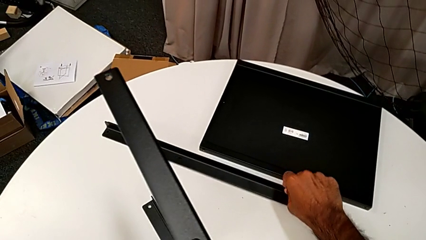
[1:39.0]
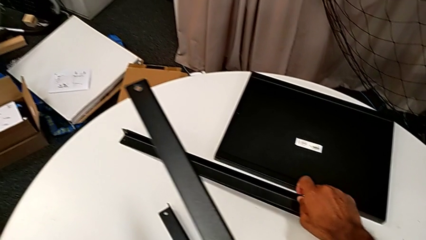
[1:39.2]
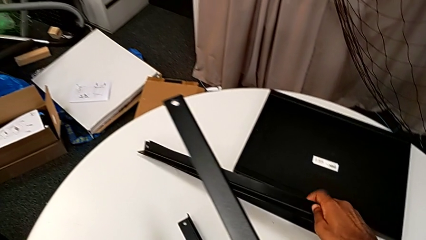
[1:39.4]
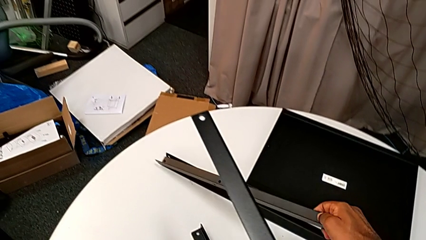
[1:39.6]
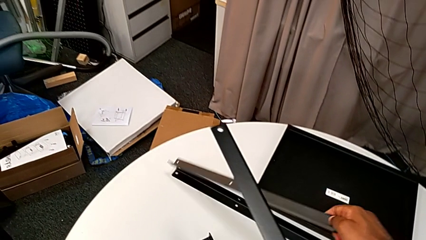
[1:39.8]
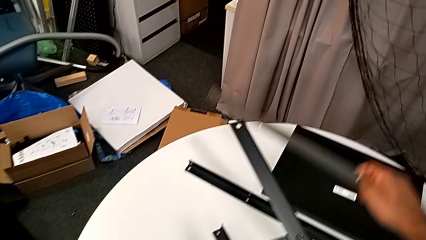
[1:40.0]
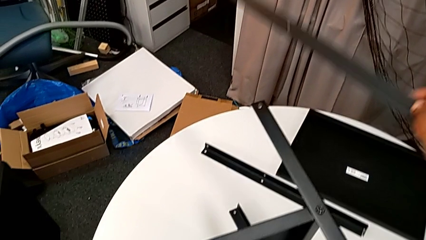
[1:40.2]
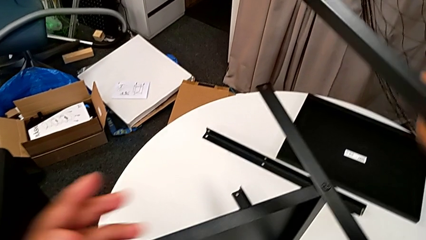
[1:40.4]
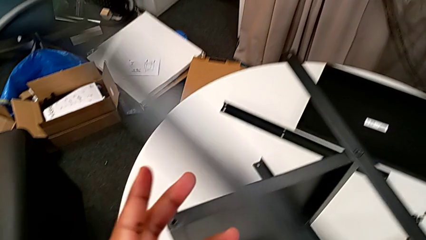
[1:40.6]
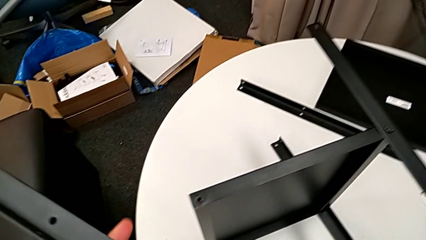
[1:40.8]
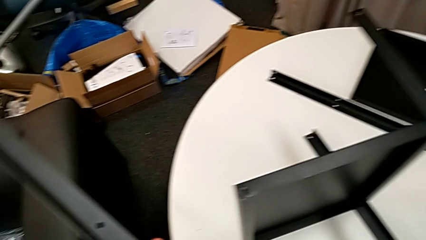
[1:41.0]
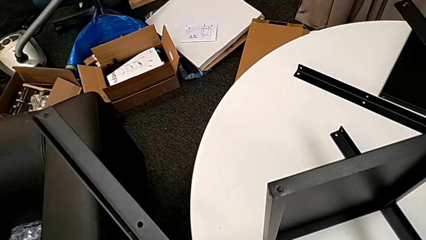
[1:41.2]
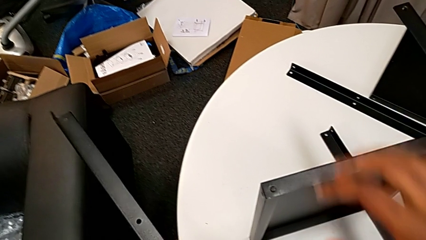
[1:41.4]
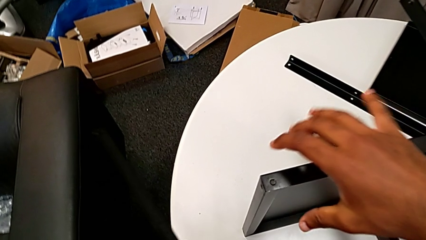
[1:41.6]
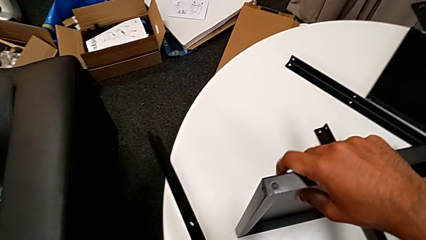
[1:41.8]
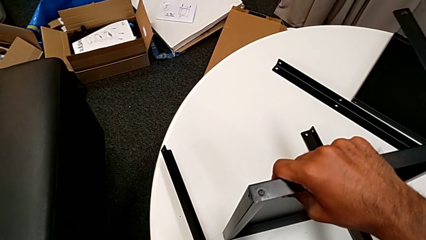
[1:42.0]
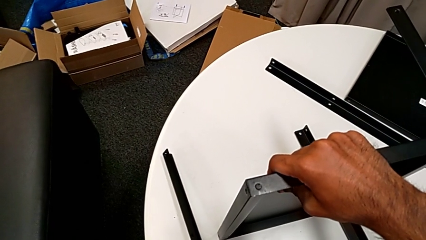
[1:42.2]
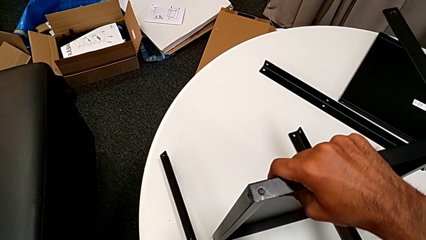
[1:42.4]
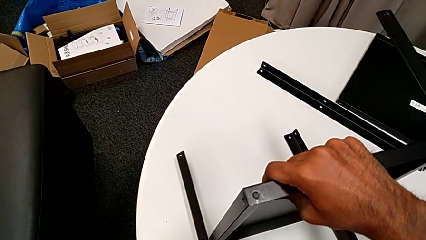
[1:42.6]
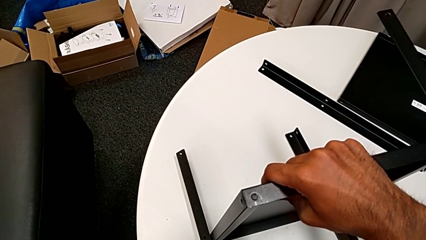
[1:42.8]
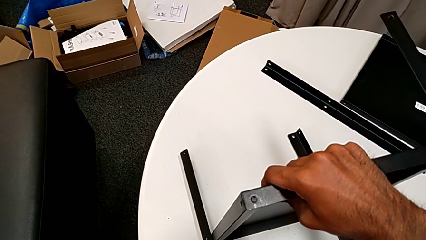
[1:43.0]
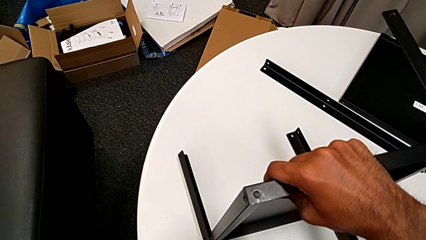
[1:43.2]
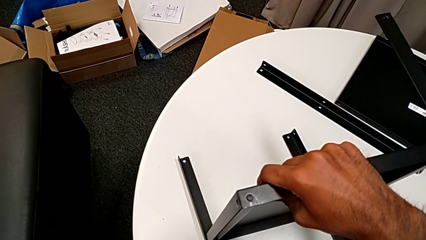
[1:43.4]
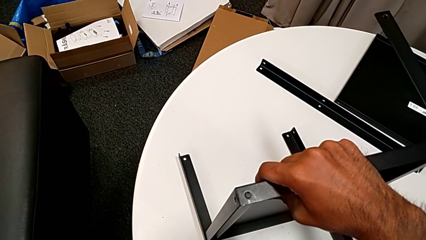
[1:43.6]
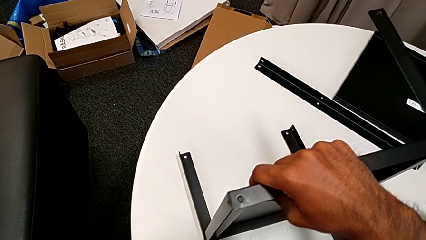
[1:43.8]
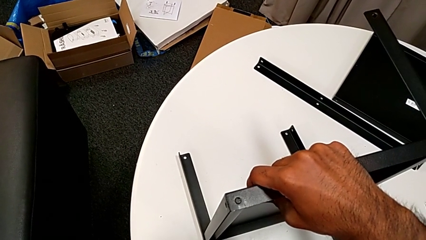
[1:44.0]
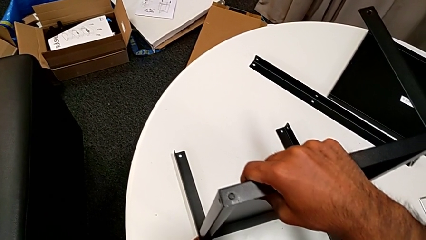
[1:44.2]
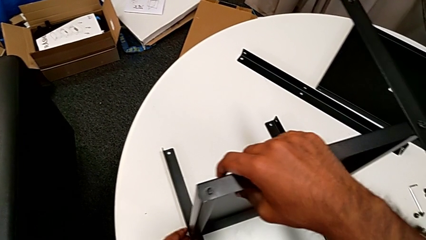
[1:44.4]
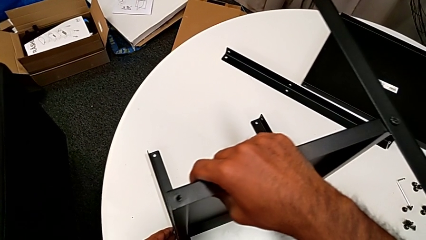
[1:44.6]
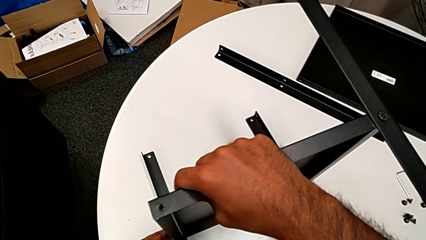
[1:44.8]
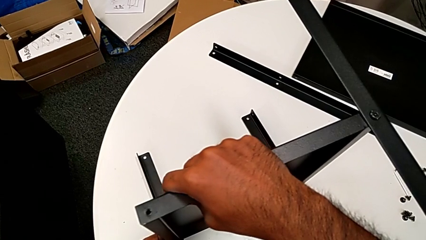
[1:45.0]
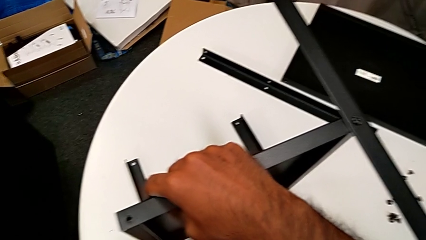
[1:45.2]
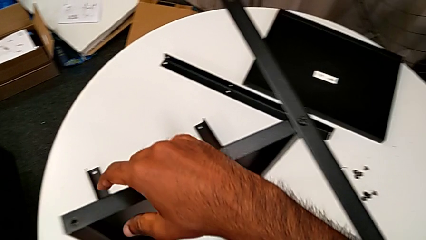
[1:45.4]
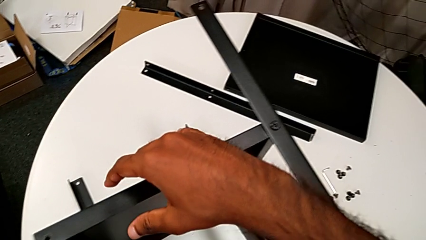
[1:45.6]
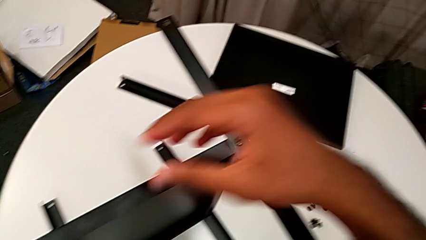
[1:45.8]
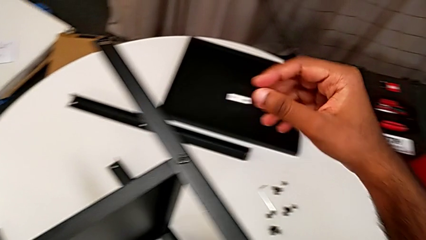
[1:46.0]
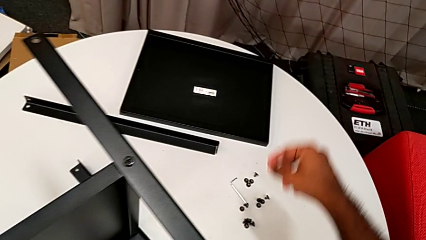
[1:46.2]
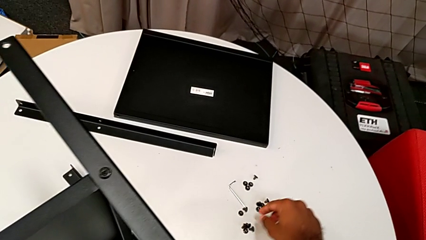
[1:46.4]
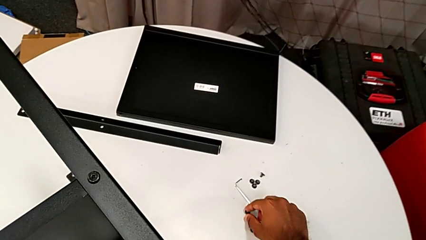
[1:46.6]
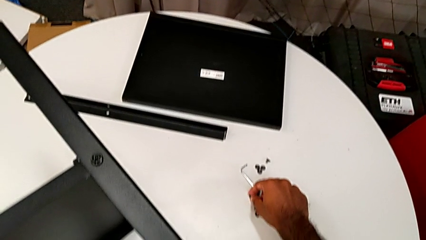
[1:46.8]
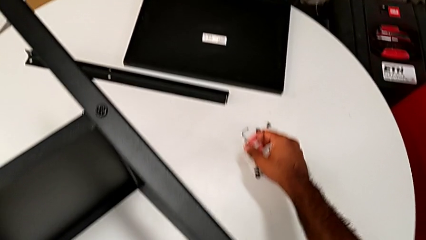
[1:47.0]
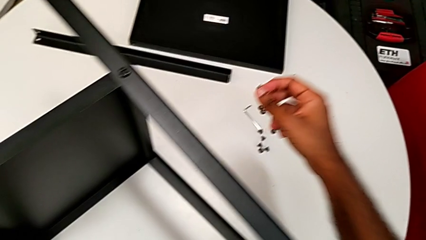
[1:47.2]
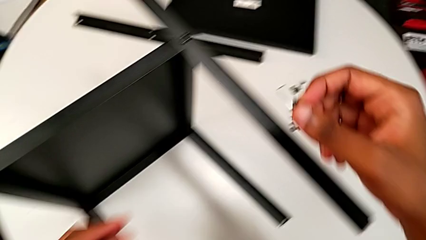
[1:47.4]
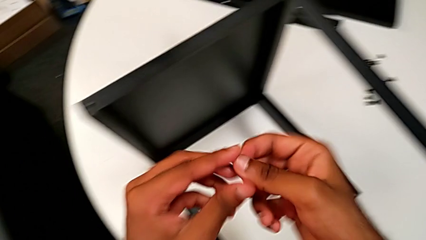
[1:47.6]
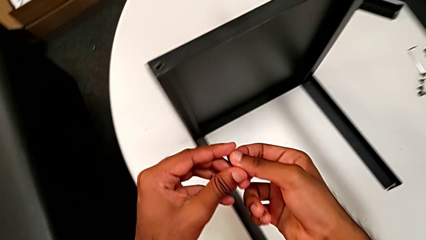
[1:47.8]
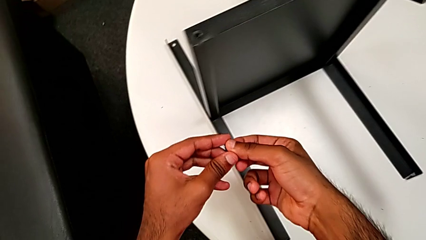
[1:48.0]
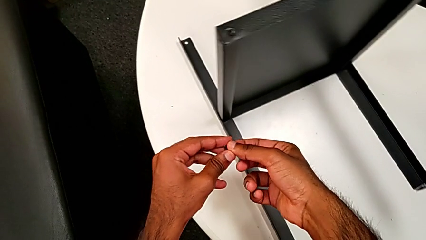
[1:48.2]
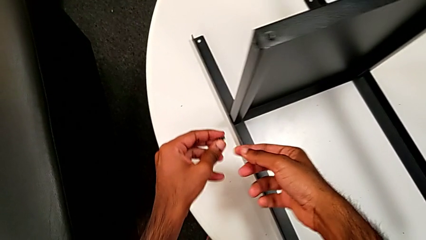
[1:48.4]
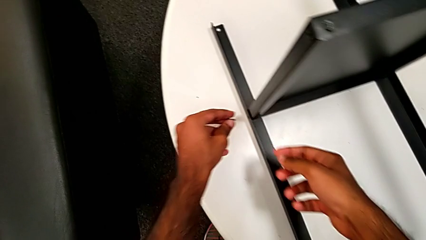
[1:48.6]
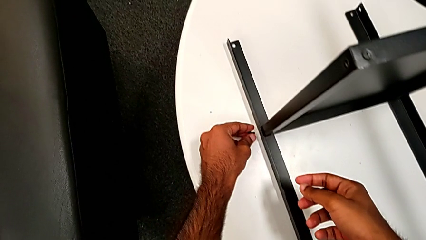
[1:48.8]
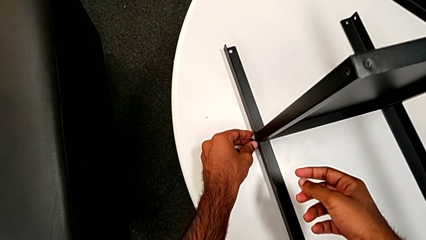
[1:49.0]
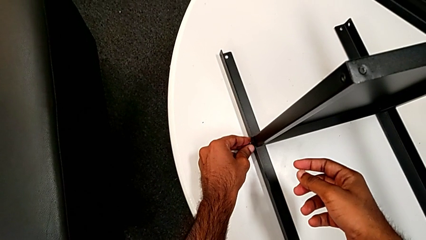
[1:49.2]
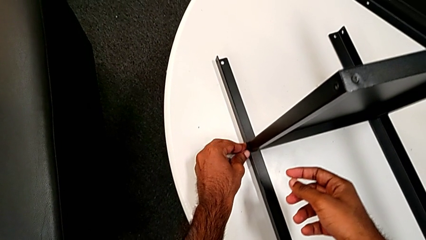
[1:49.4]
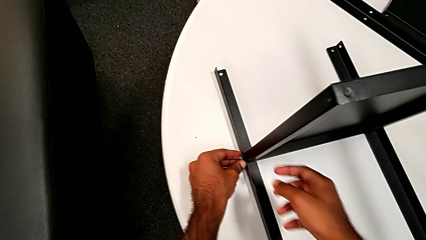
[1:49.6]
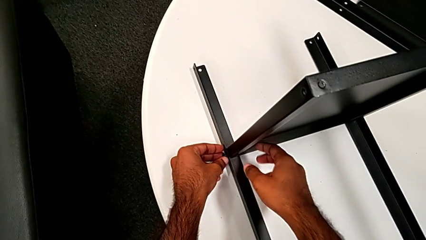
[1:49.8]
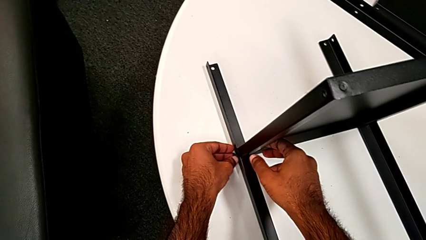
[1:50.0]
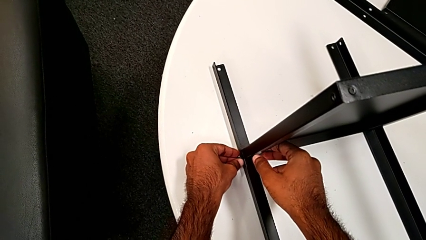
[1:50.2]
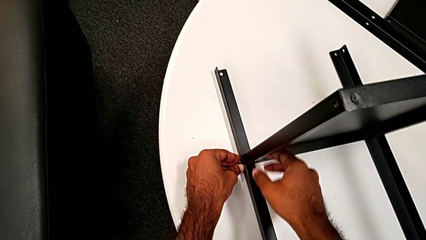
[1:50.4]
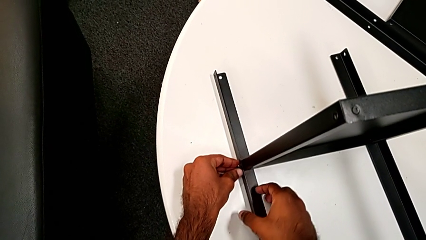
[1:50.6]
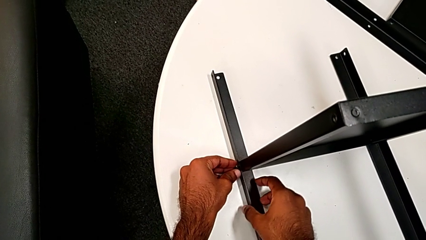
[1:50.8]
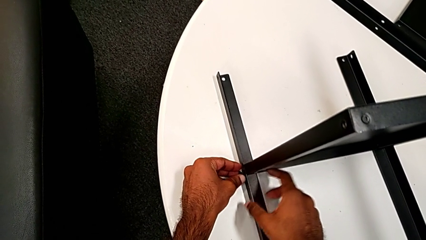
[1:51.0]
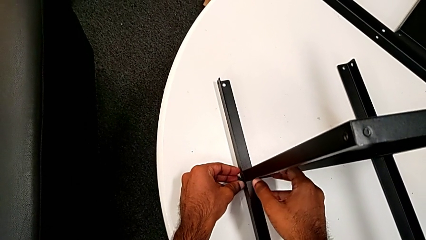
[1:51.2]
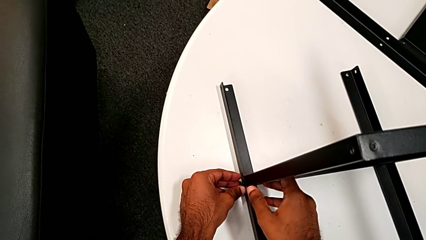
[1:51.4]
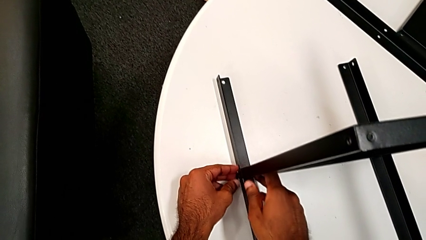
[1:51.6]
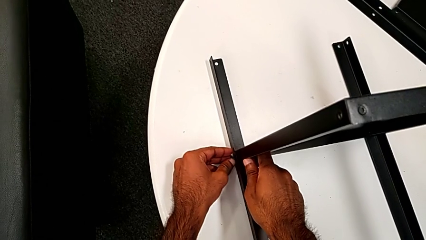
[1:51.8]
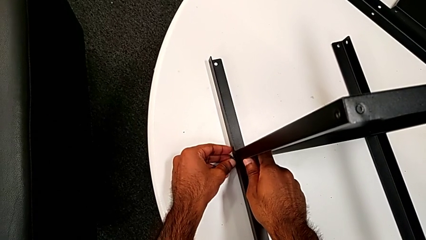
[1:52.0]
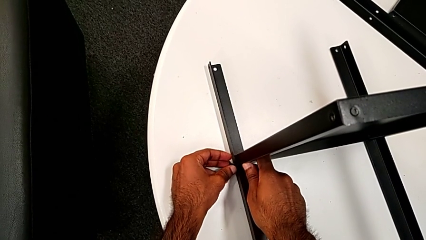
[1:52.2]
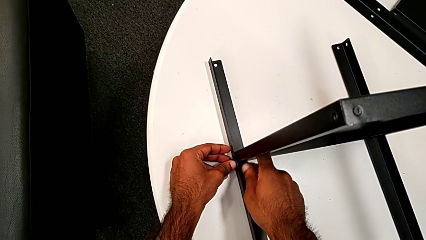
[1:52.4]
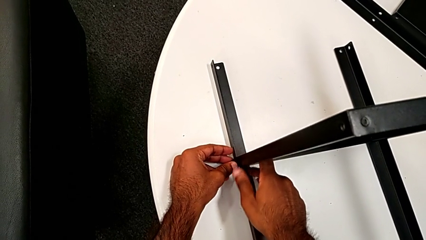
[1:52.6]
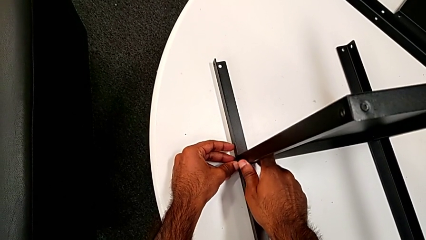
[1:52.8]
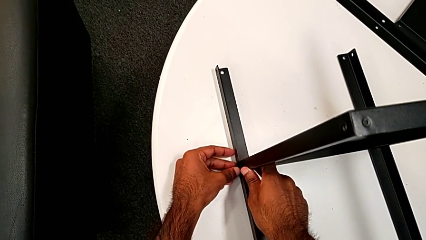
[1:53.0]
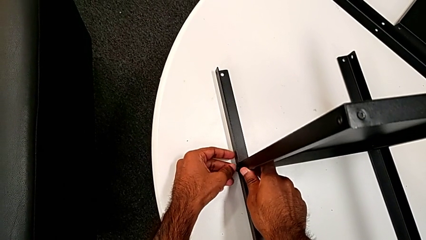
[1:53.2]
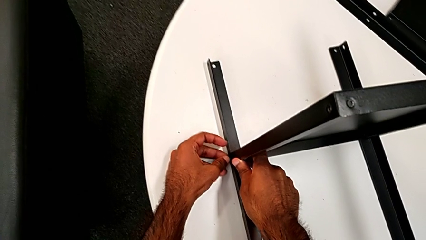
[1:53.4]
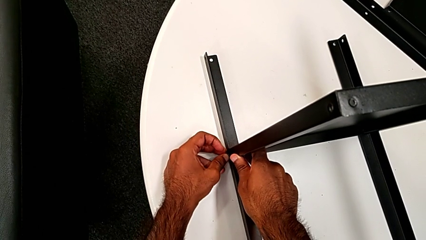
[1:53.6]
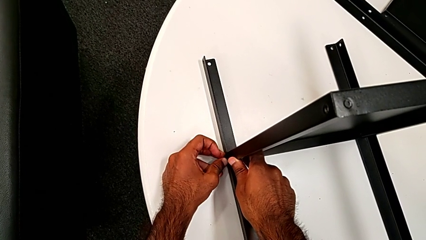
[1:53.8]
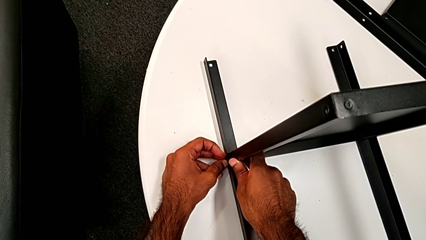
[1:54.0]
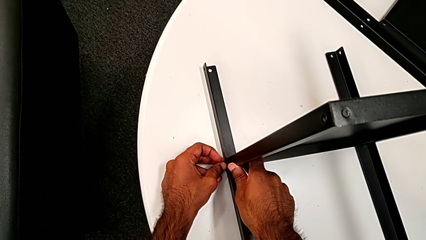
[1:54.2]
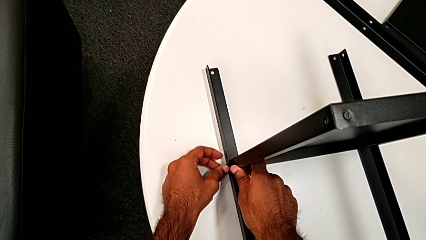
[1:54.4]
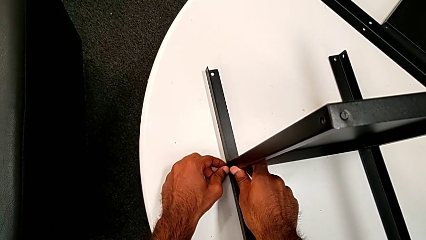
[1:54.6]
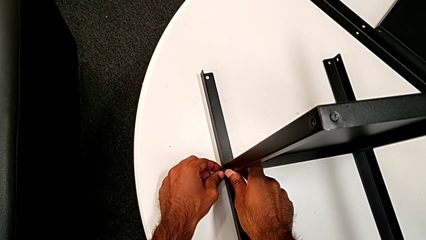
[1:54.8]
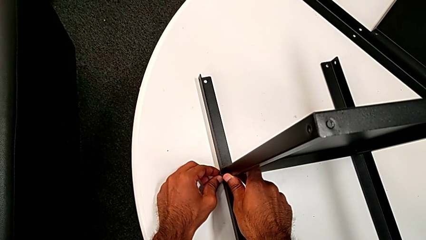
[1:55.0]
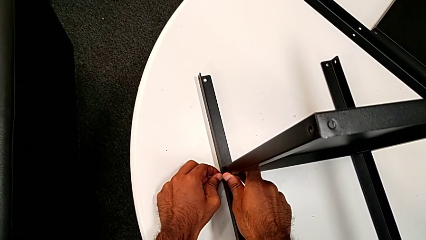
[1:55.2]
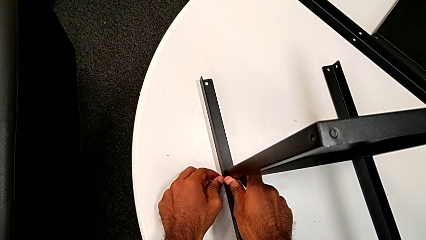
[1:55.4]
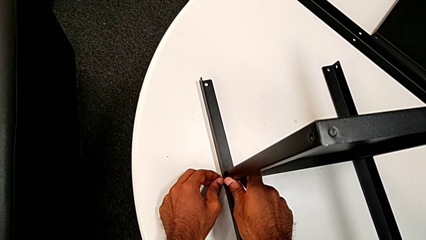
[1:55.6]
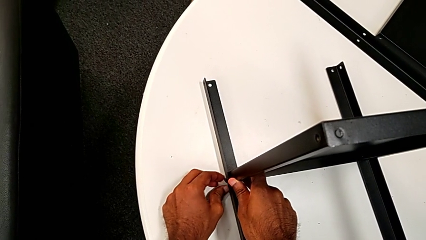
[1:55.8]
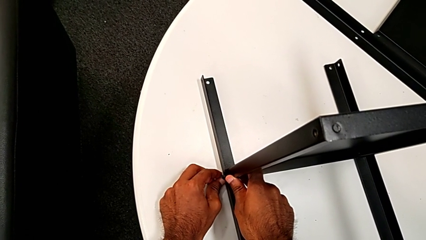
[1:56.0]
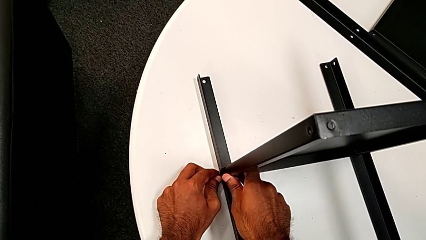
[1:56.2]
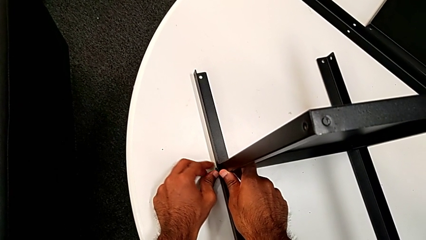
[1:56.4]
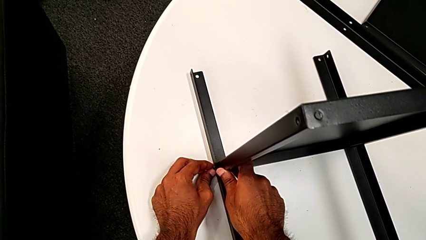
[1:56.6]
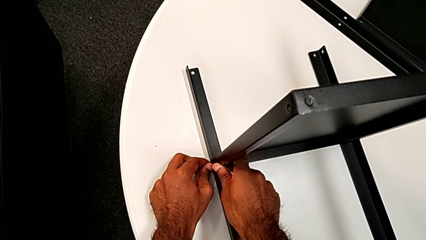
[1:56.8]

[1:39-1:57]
The camera wearer is screwing one side of the third leg of the shelf. They grab the leg and align it. They grab the hex socket head twice, insert it and screw it.
